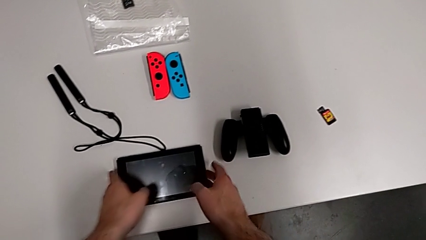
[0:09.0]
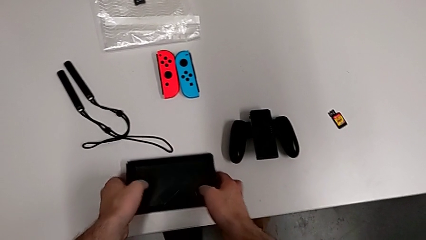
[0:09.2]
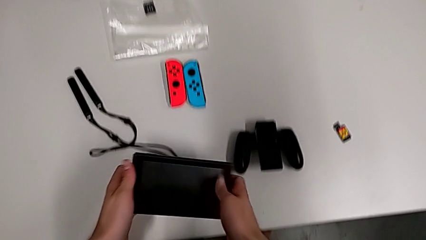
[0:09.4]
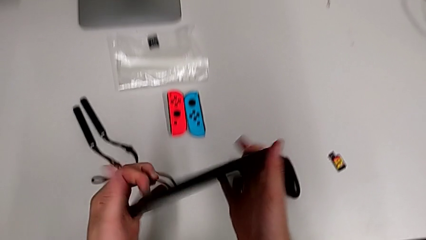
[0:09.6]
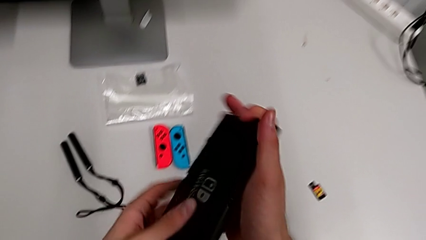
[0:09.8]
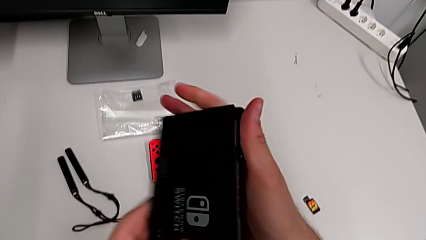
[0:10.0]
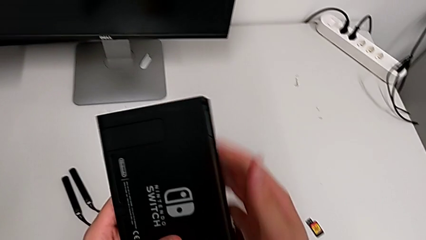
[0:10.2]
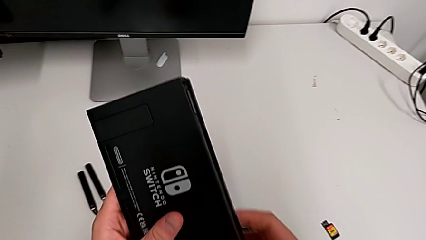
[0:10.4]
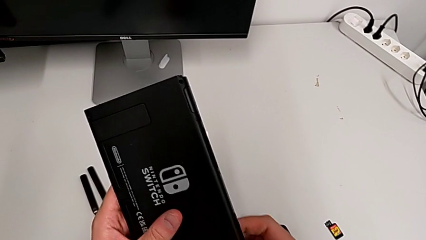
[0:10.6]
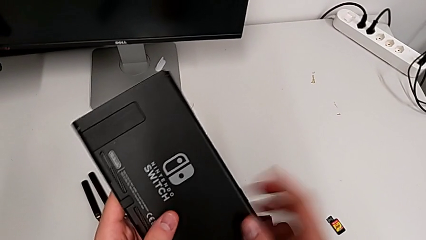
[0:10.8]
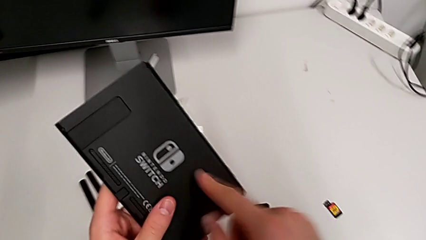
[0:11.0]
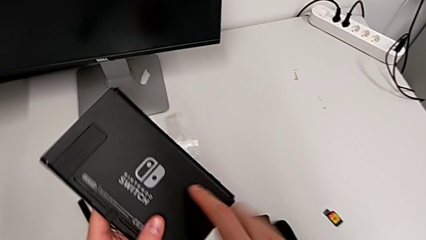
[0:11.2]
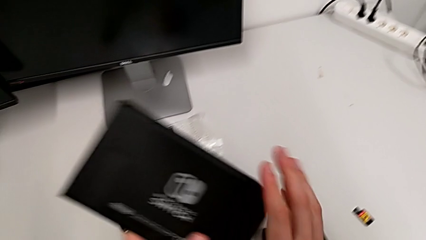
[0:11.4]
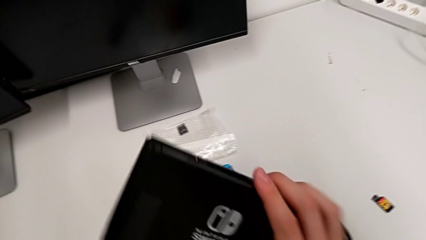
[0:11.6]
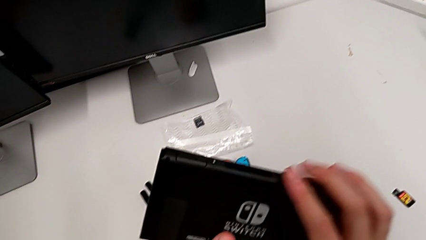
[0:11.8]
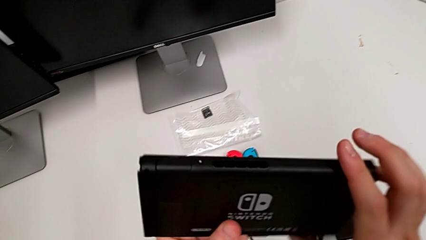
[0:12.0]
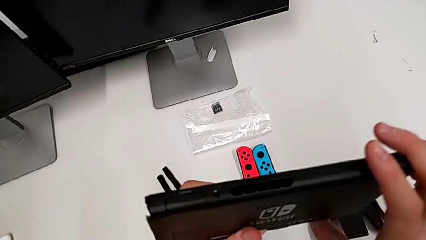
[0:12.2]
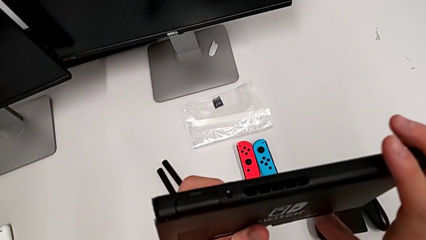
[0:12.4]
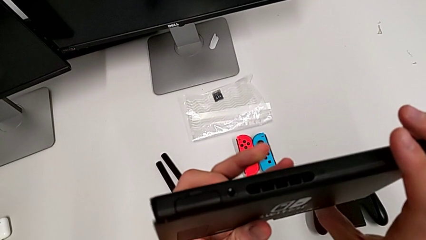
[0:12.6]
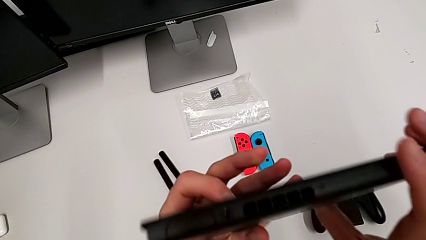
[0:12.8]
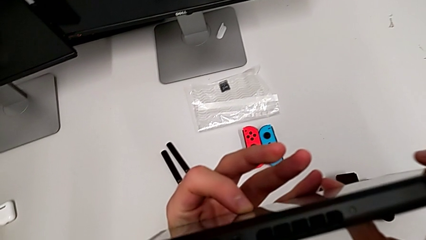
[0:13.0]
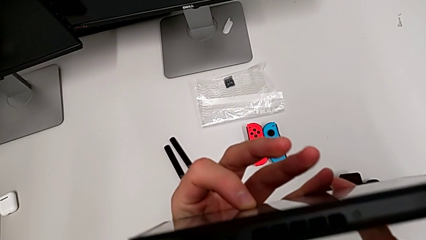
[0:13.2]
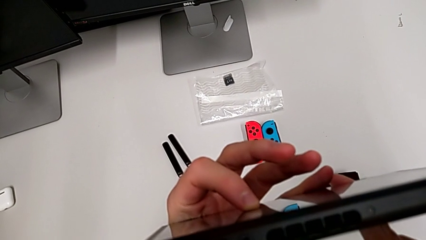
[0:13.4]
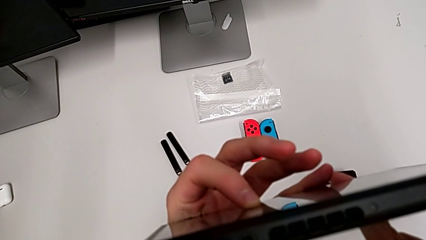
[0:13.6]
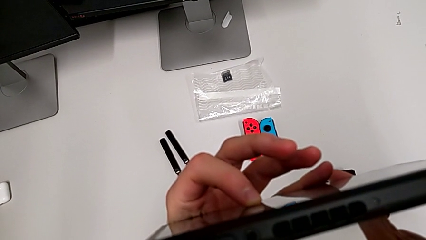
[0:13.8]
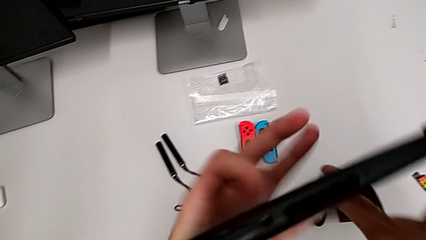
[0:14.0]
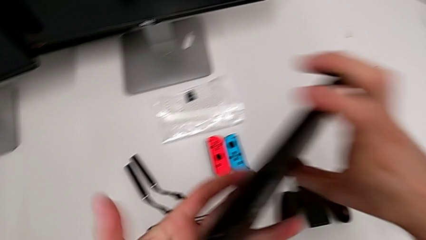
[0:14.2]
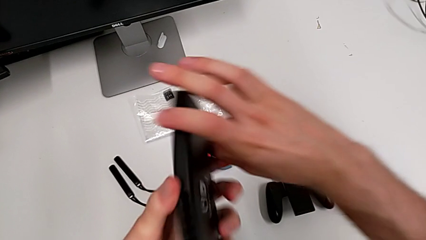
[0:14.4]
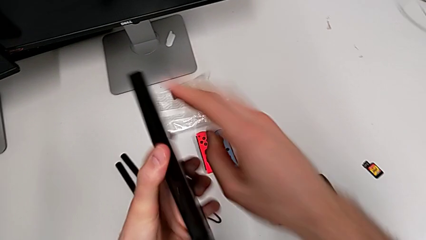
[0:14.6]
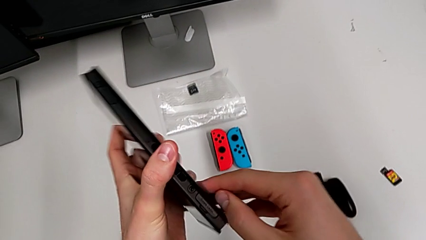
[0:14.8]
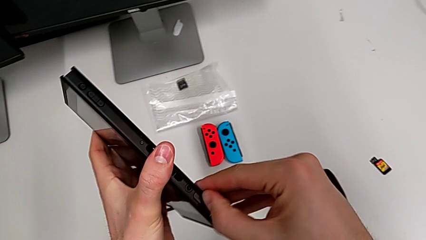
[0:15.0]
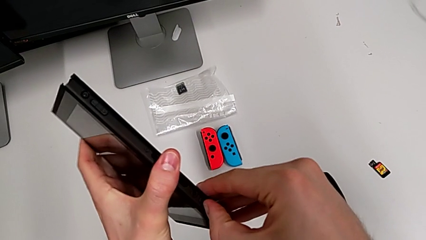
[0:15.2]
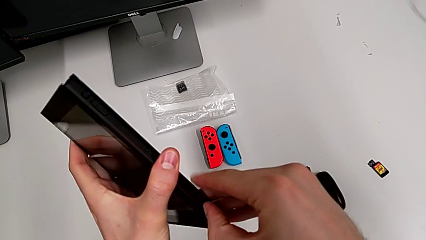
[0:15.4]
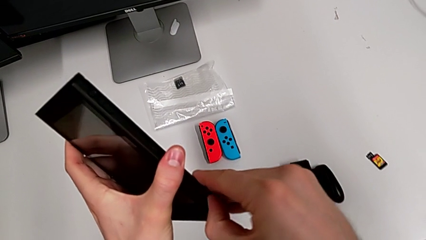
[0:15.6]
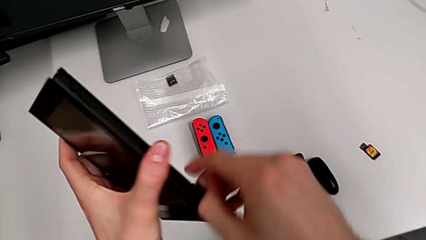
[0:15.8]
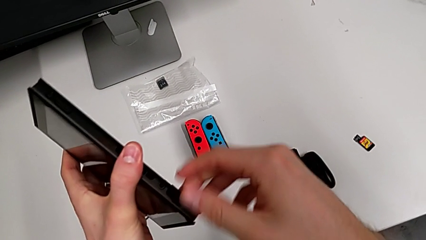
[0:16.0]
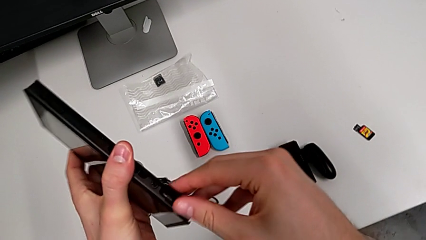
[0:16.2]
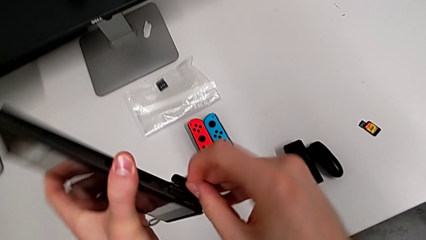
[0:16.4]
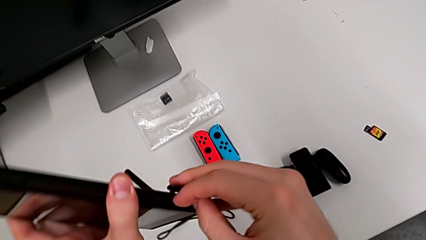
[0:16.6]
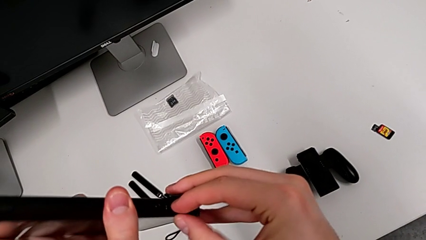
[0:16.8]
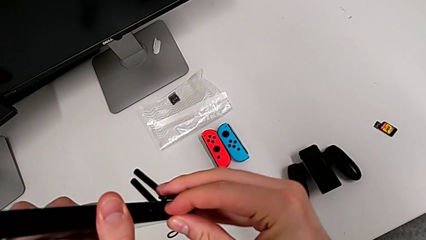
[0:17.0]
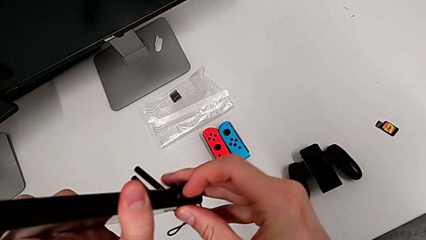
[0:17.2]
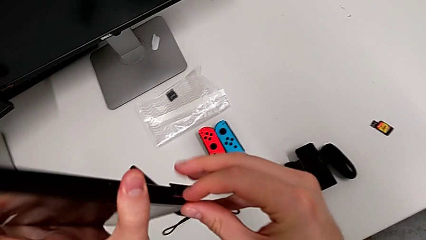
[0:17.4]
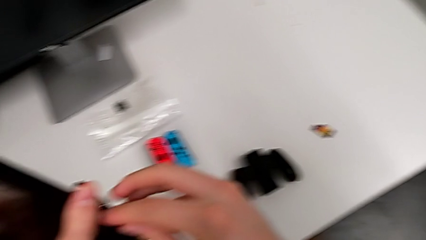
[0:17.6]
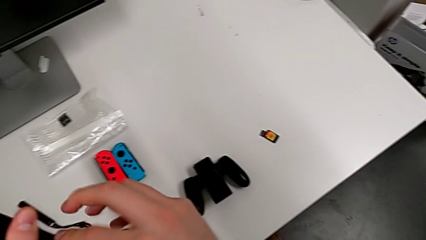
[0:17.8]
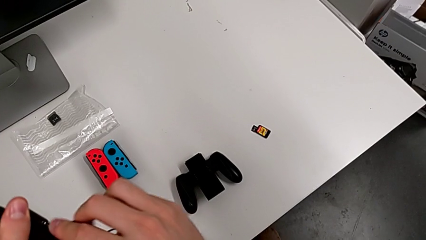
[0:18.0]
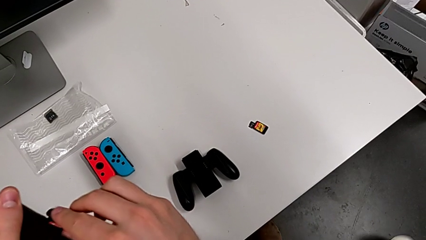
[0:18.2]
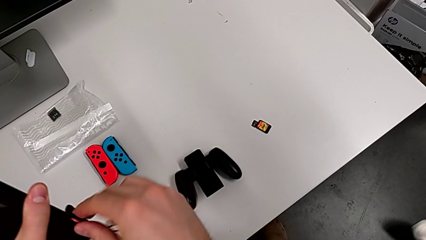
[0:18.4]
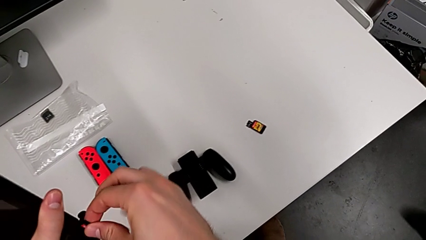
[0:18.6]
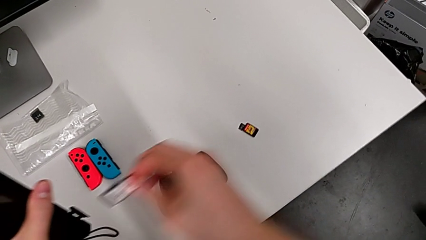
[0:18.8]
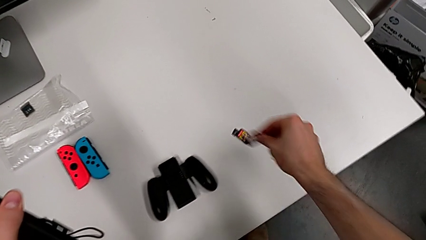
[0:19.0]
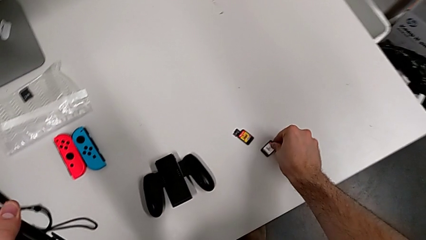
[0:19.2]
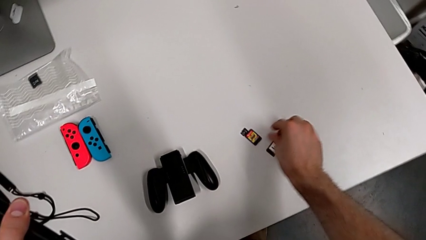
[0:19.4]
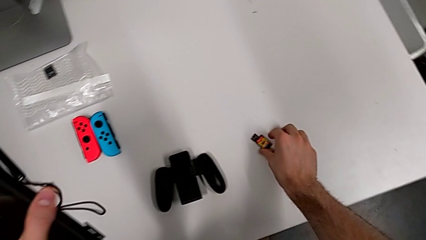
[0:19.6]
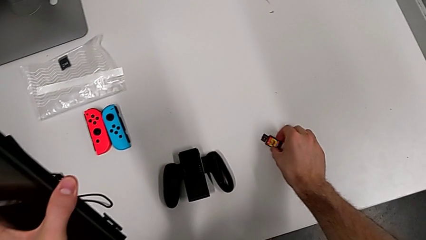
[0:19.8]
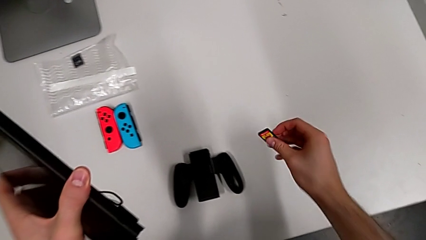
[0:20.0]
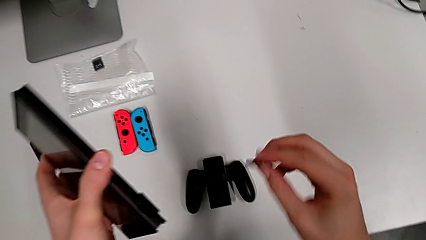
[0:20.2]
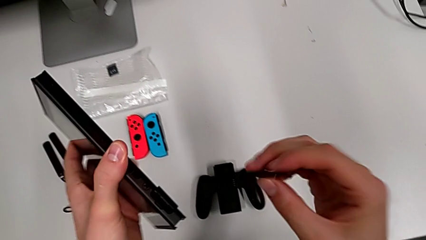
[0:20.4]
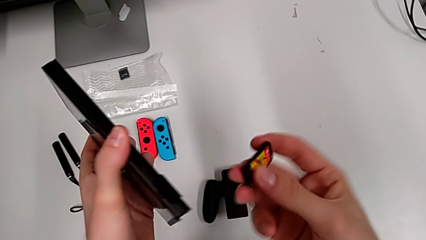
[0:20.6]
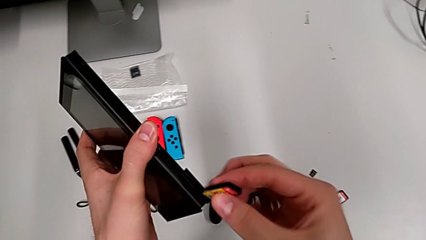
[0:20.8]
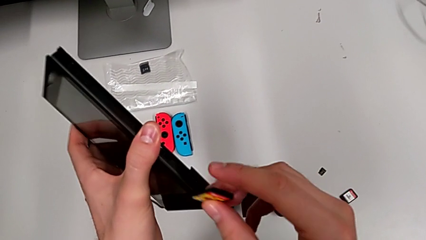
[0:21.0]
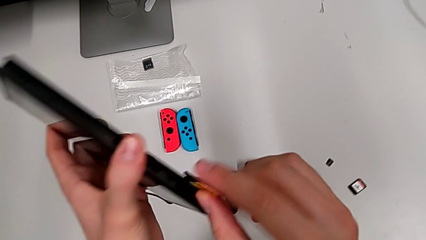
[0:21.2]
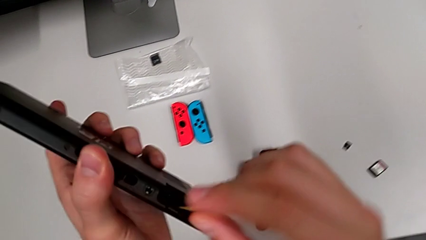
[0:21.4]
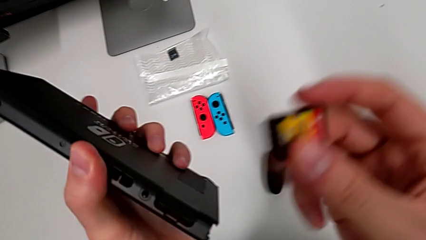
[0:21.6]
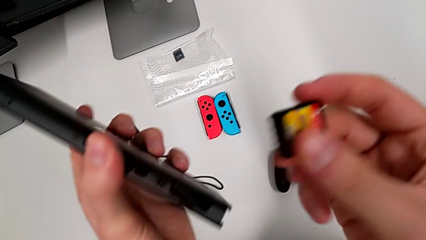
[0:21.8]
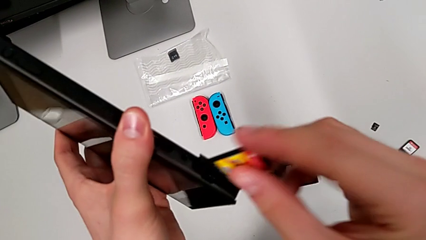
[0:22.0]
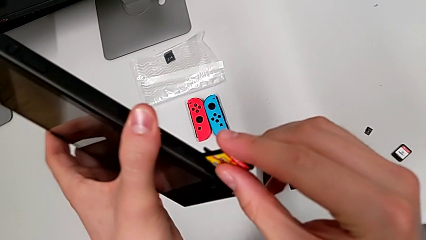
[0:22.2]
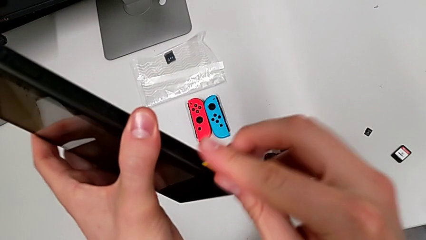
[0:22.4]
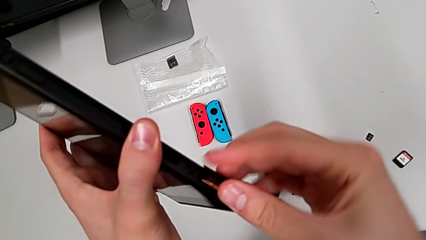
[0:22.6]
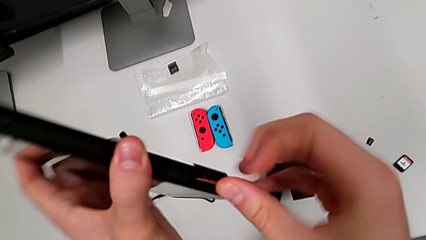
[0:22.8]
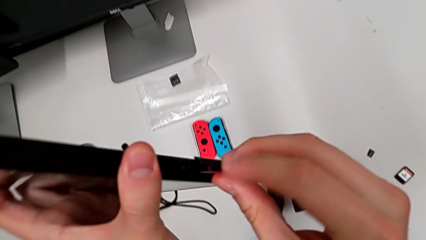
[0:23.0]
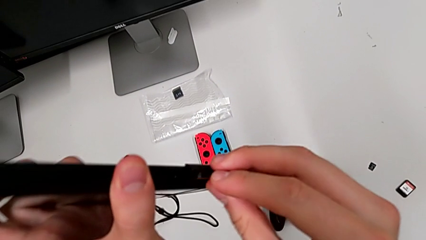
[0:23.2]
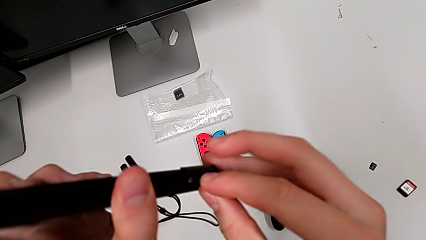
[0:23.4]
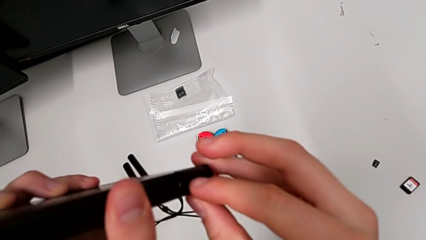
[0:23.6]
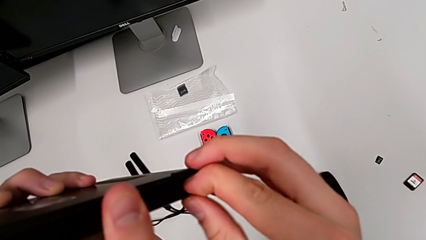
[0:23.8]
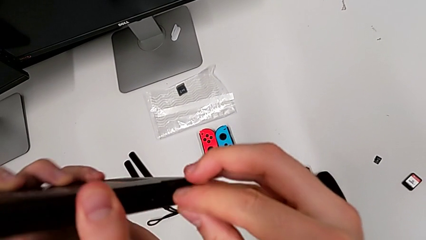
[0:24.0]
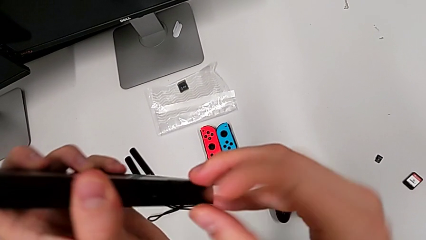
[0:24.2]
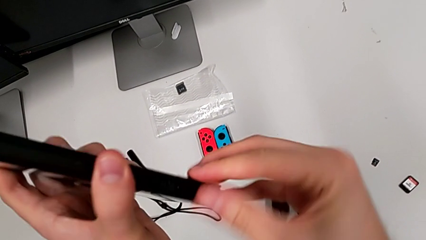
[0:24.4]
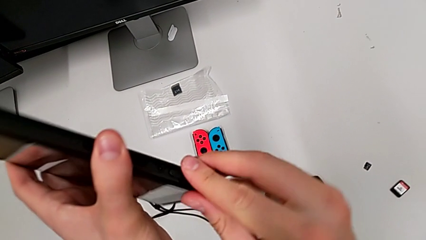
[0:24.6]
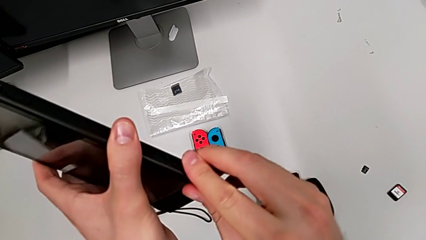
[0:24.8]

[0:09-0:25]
The camera wearer is exchanging the game card. They grab the Nintendo Switch, inspect the back of it, inspect the top of it, open the game card, pull the game card, place it, grab it and insert the new game card.
